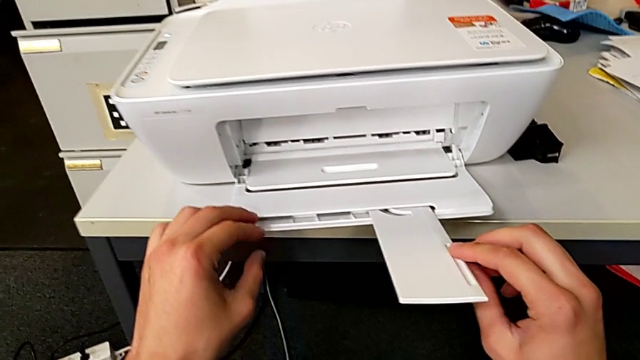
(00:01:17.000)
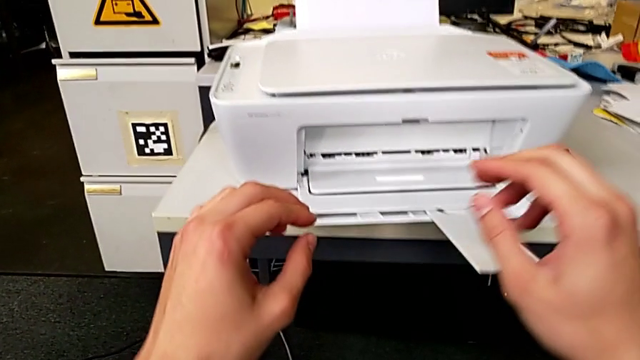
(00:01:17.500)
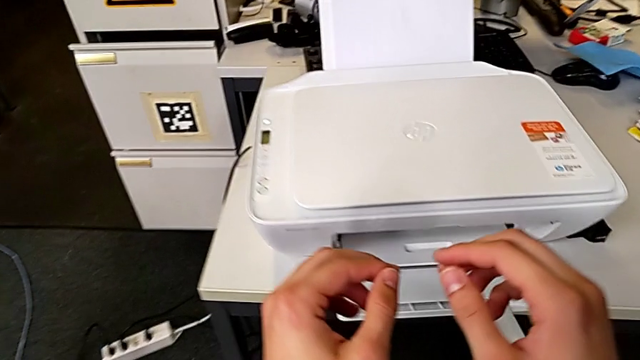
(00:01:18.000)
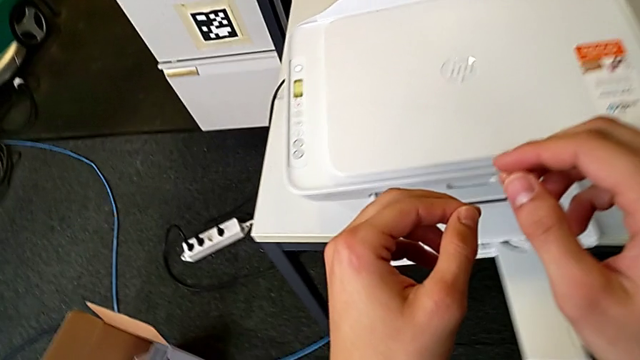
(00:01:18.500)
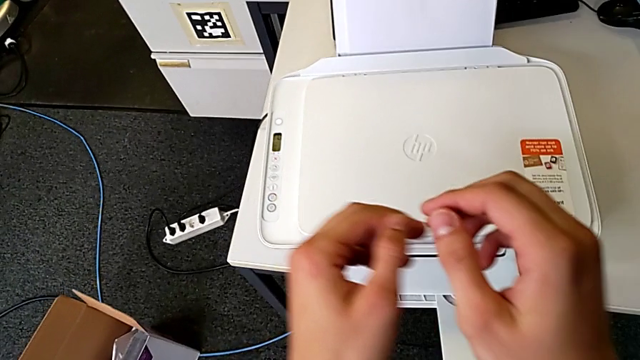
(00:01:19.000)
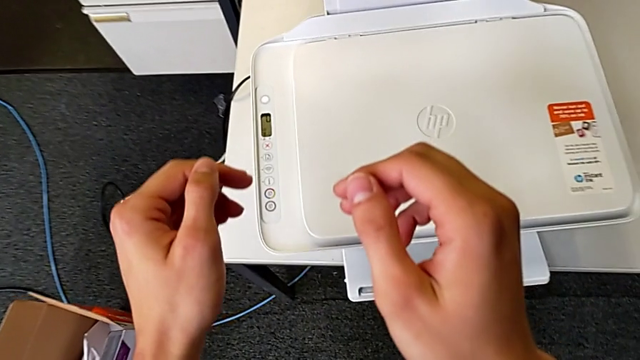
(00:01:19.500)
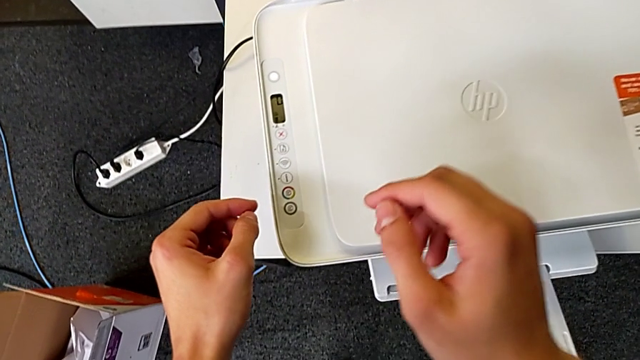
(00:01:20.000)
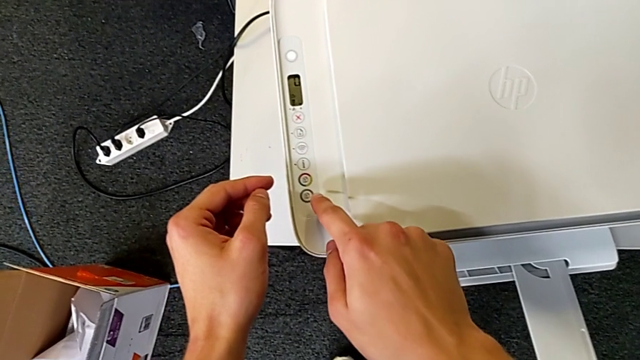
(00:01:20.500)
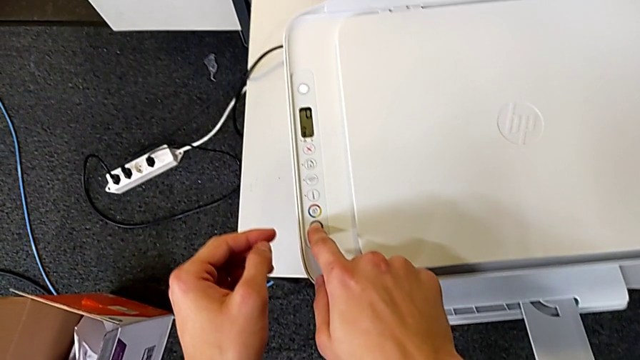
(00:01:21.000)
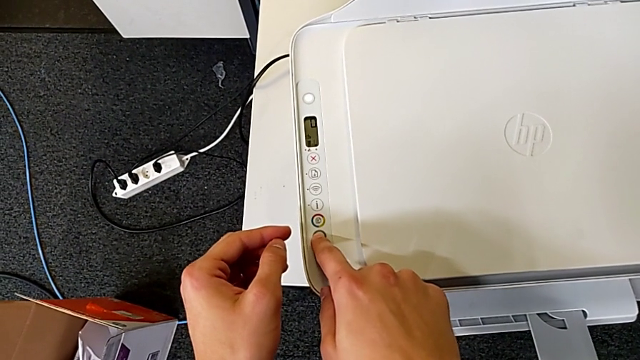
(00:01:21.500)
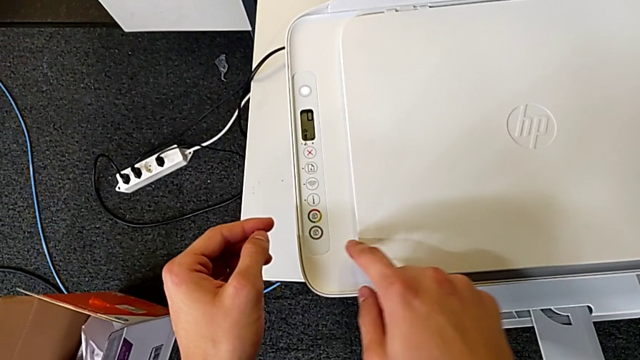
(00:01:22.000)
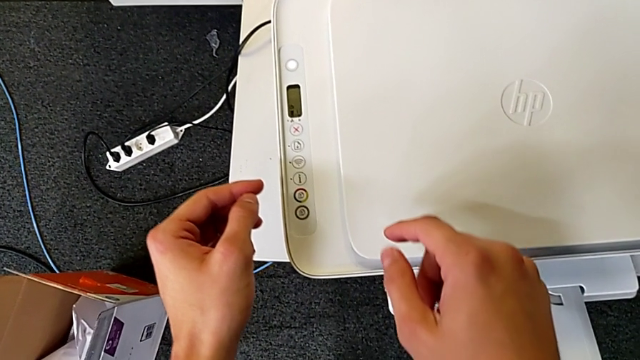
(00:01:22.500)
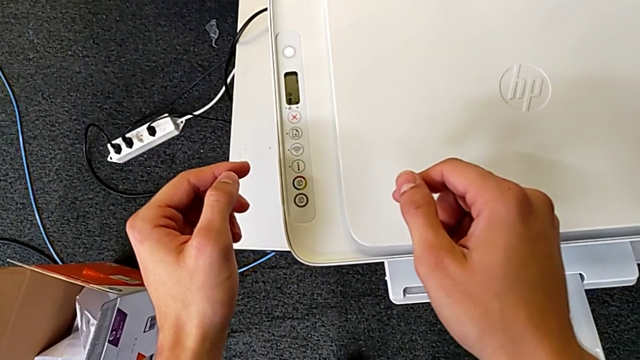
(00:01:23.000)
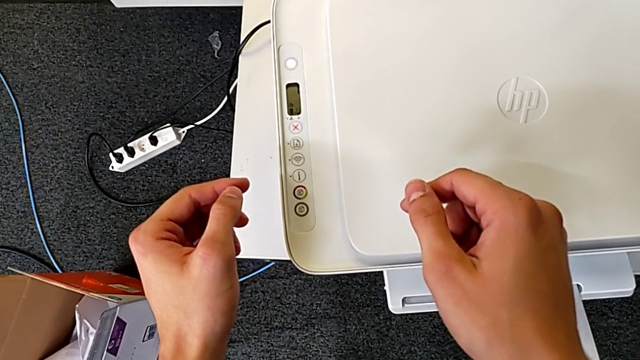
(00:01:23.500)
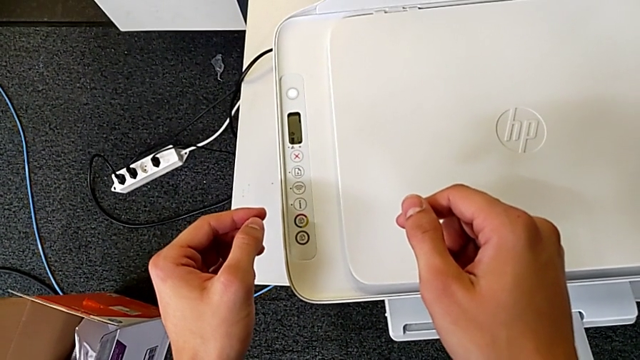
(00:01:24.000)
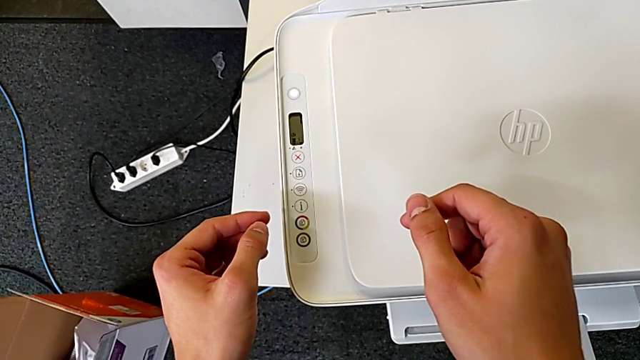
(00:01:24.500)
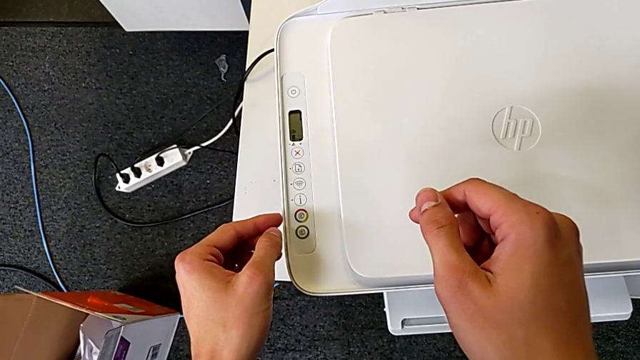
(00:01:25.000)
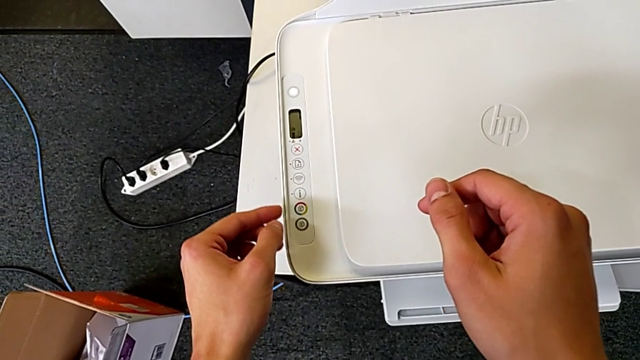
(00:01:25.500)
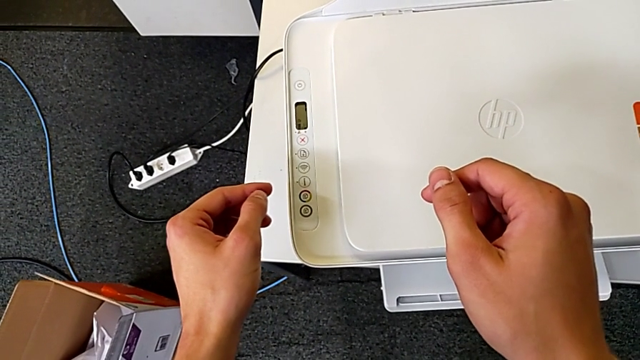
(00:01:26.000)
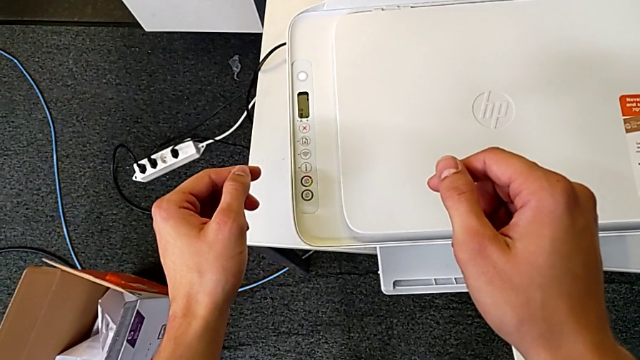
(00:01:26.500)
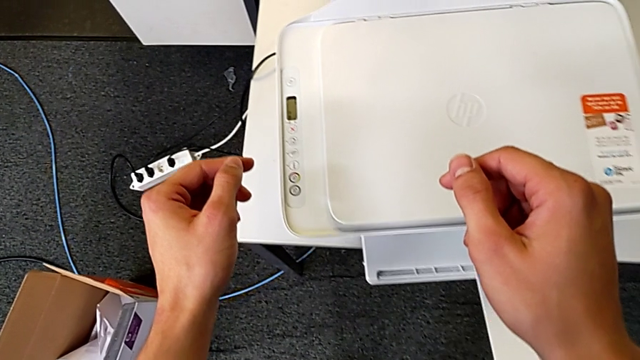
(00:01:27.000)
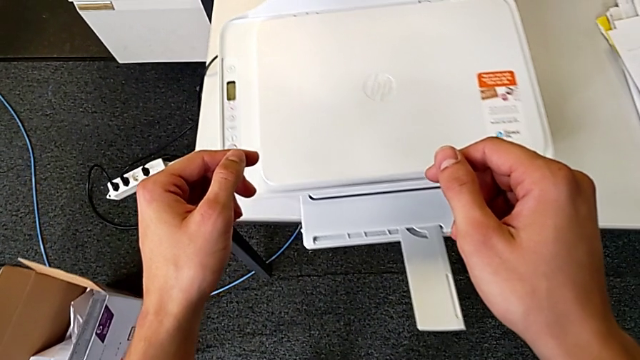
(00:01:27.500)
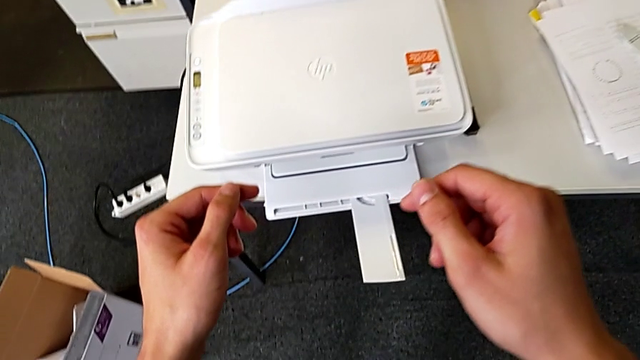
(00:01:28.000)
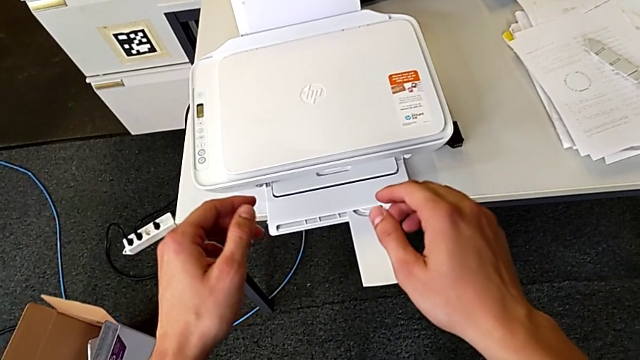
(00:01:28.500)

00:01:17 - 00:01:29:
The camera wearer is copying the document. They press the button.

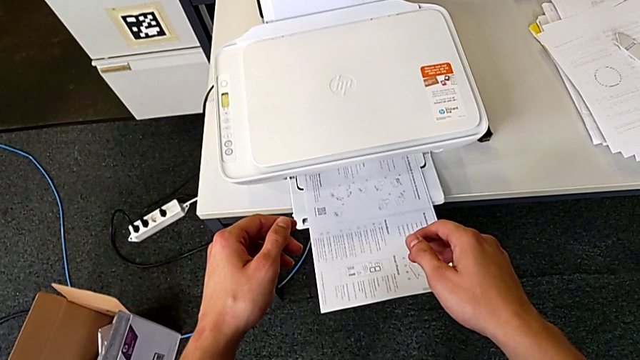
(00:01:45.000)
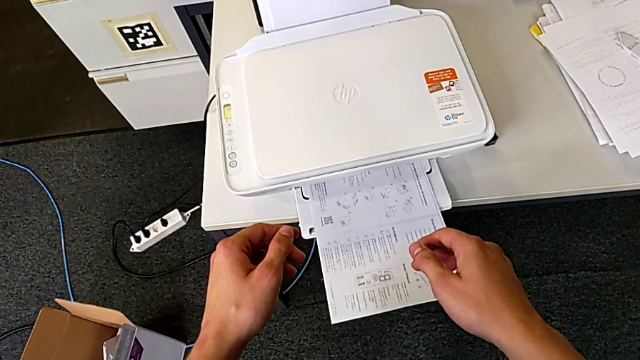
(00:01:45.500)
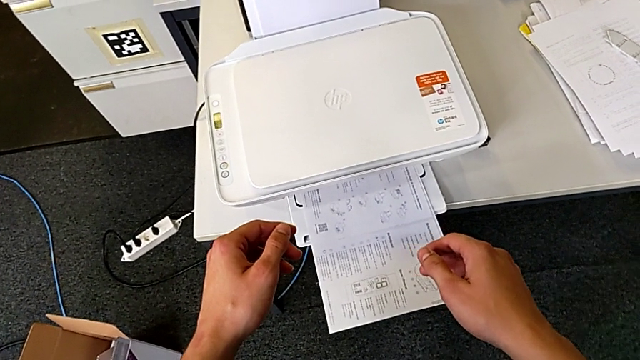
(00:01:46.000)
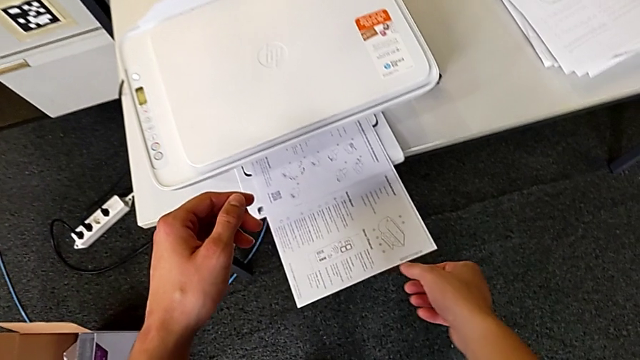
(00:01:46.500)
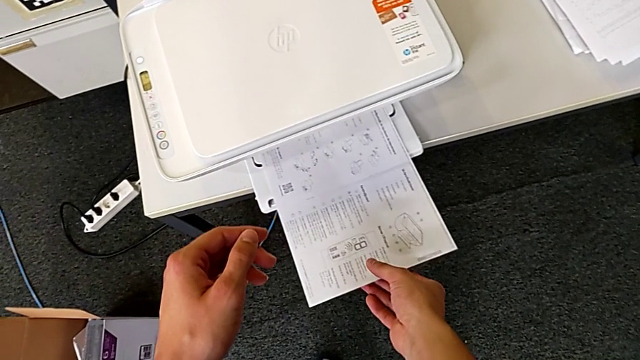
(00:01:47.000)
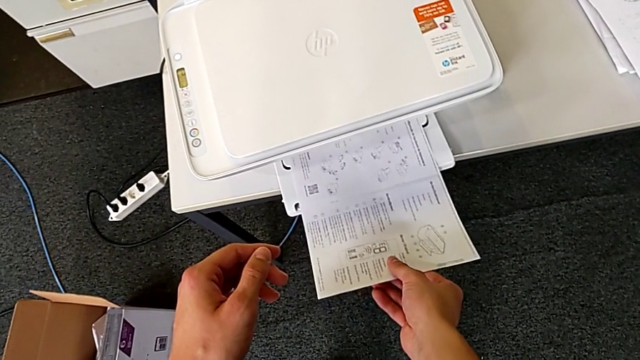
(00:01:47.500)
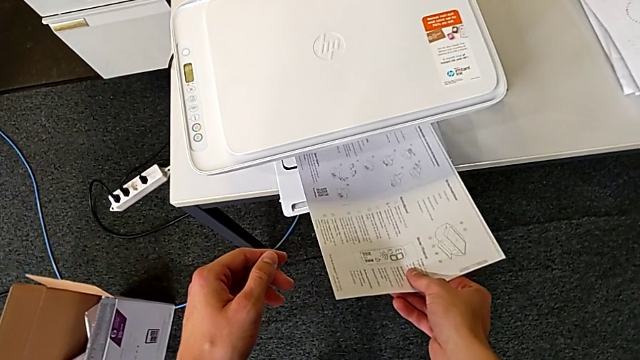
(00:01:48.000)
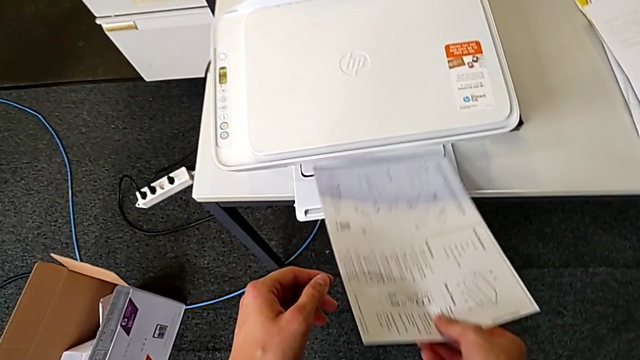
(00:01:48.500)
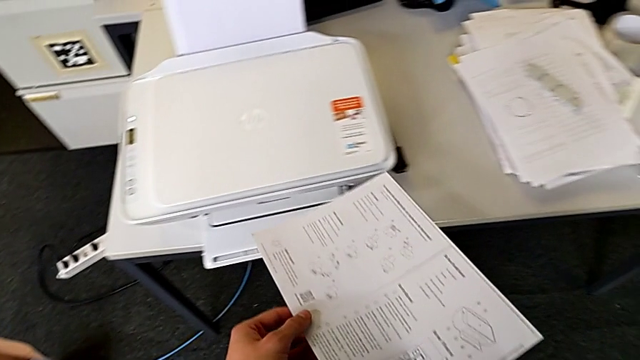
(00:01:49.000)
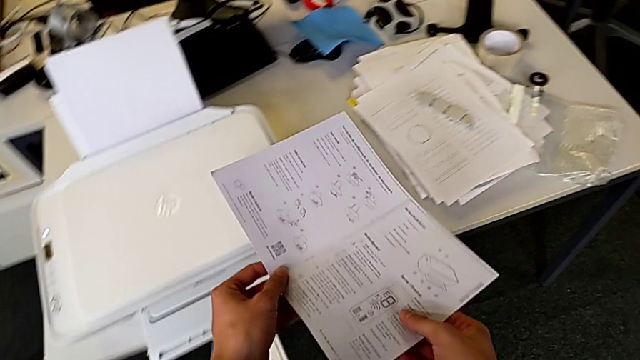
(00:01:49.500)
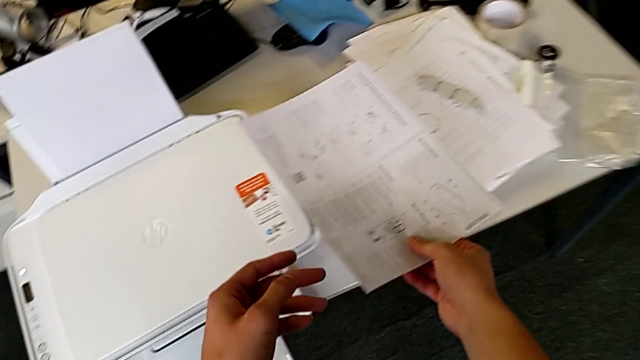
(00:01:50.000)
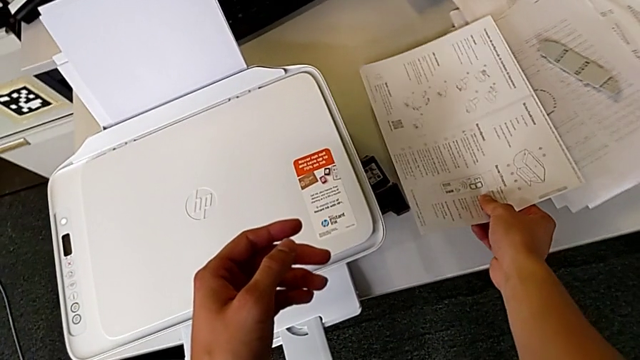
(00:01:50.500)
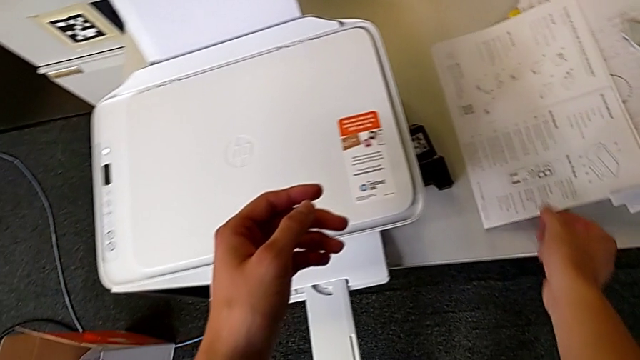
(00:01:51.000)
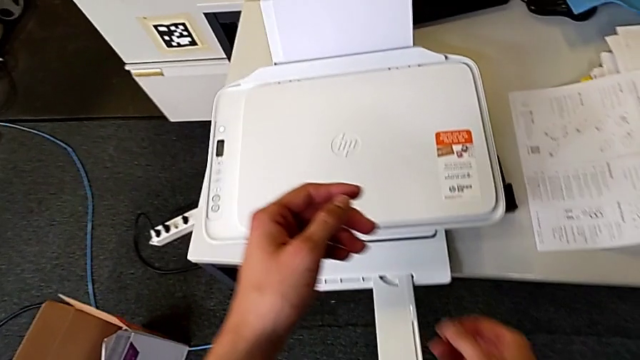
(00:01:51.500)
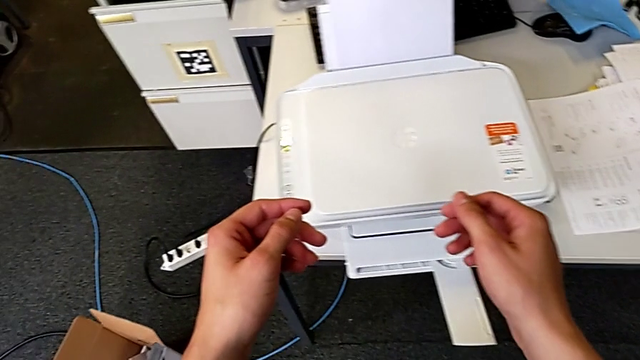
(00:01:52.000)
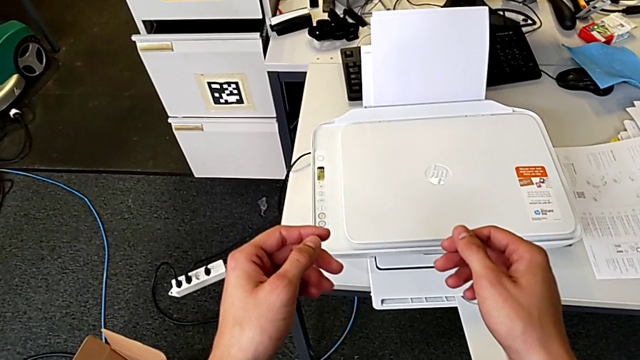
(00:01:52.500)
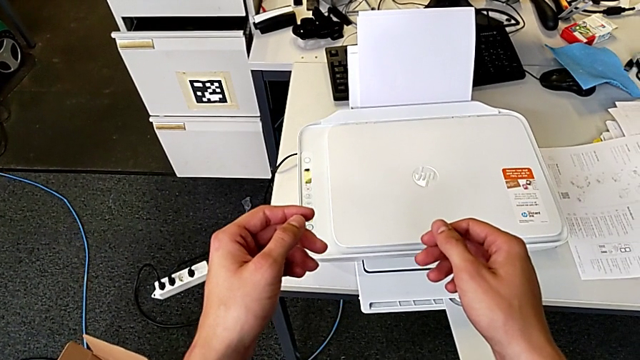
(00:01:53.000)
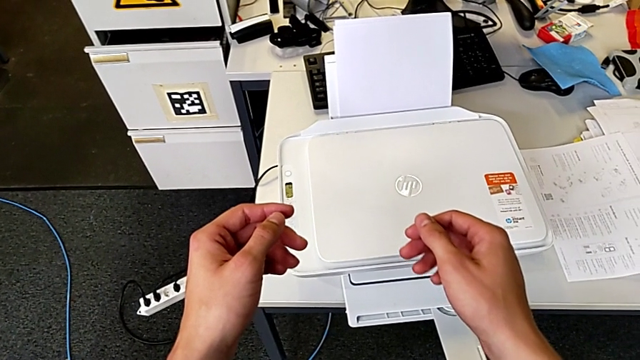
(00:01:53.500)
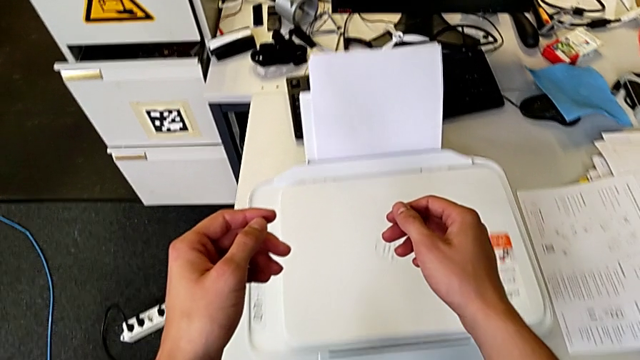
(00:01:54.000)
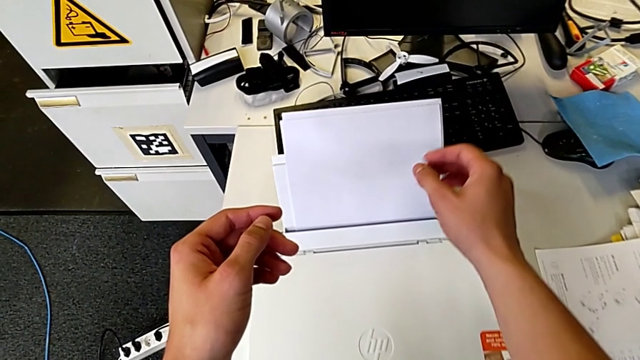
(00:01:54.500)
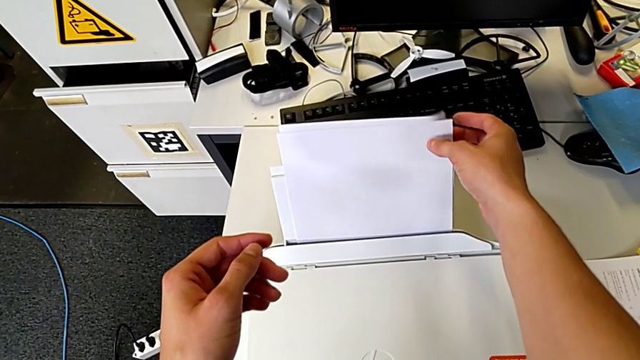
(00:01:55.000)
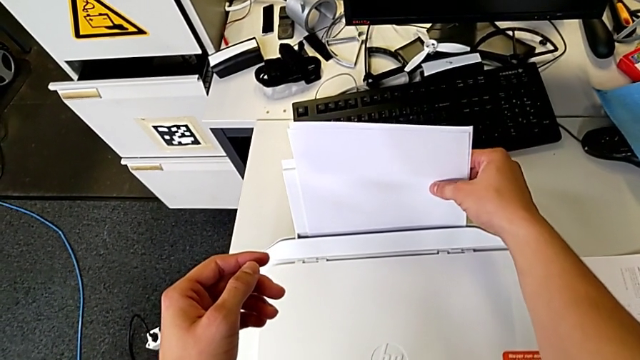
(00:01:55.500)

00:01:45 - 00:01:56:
The camera wearer is withdrawing a copy from the printer. They grab the copy, lift it, place it and grab the paper stack.
